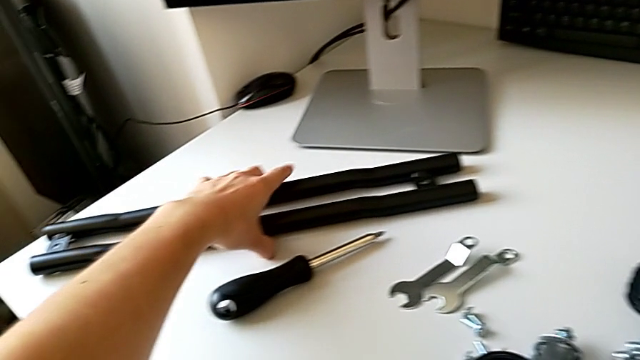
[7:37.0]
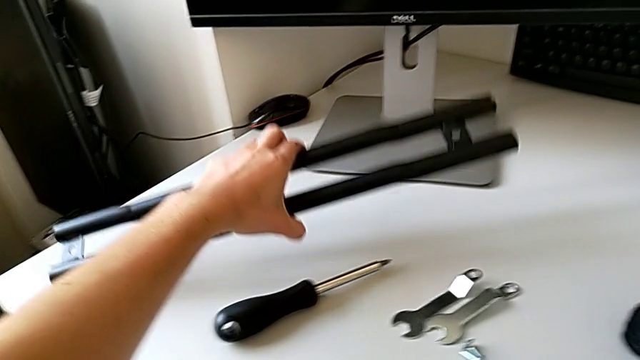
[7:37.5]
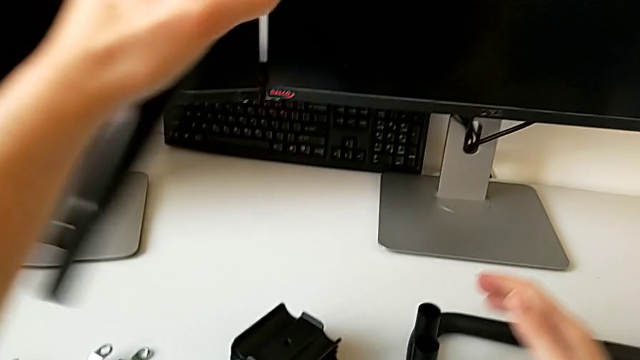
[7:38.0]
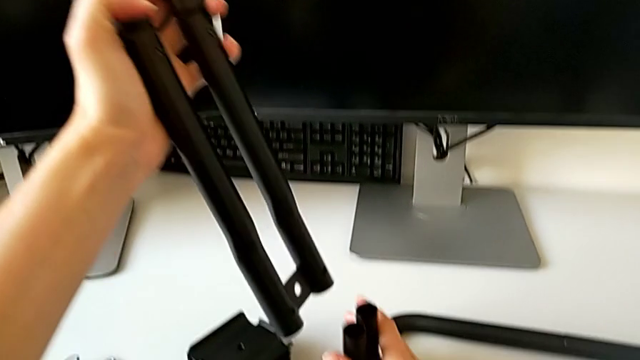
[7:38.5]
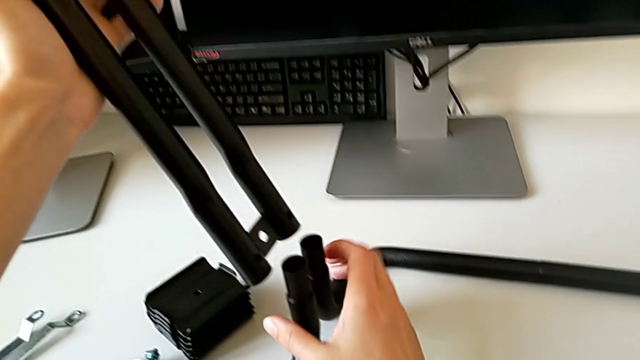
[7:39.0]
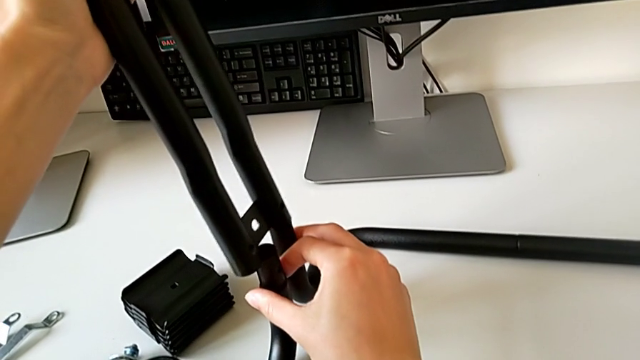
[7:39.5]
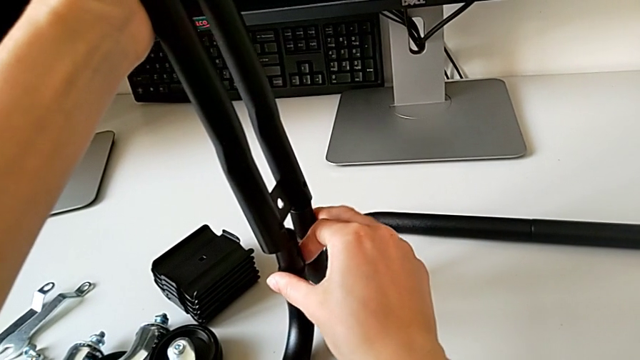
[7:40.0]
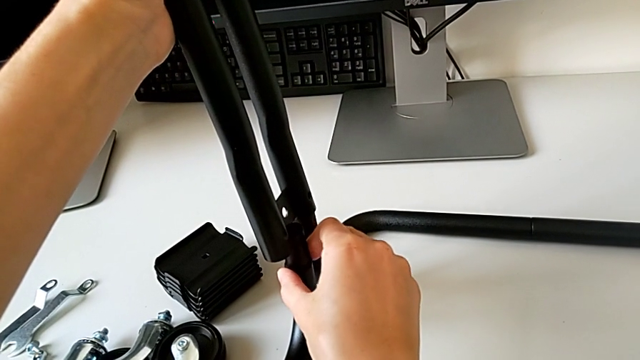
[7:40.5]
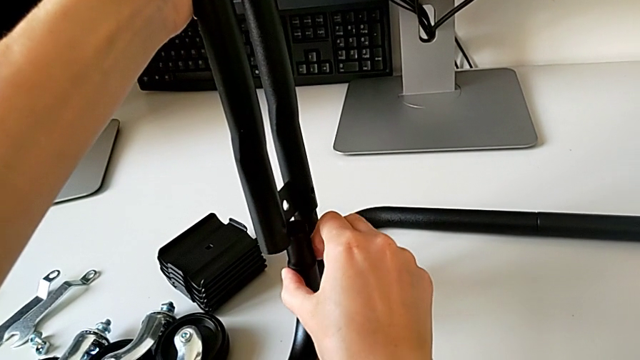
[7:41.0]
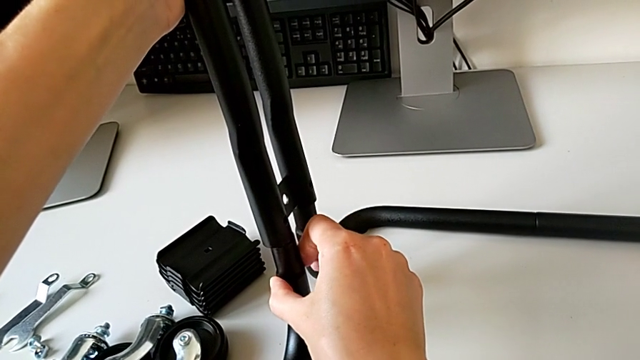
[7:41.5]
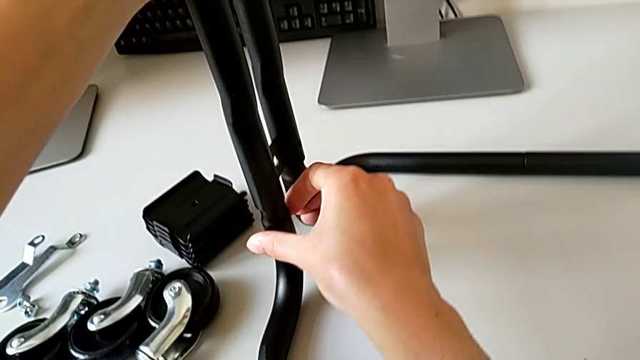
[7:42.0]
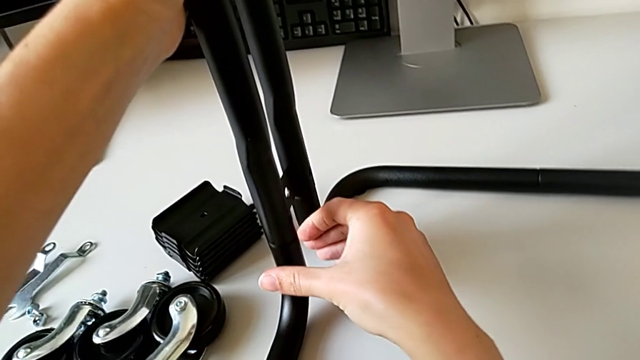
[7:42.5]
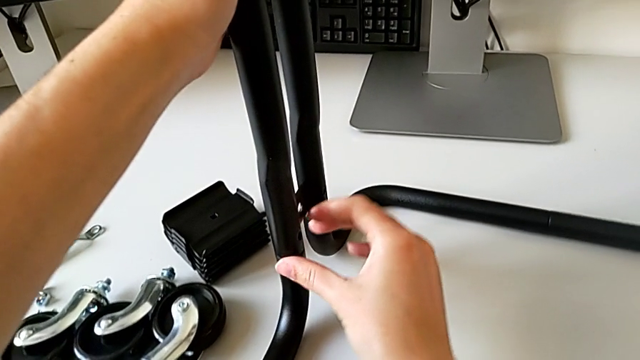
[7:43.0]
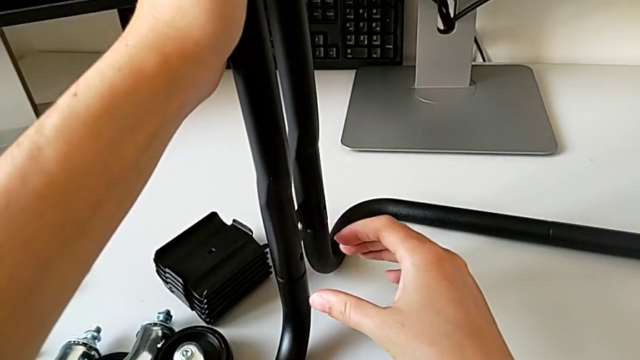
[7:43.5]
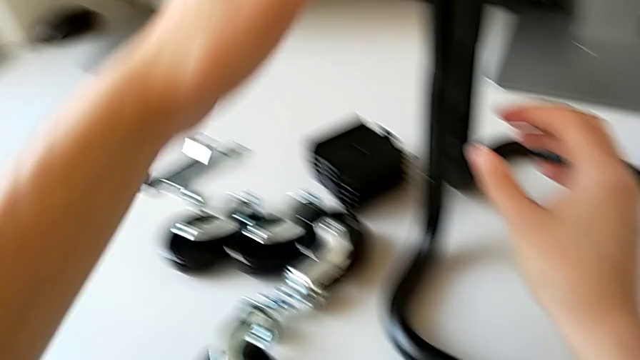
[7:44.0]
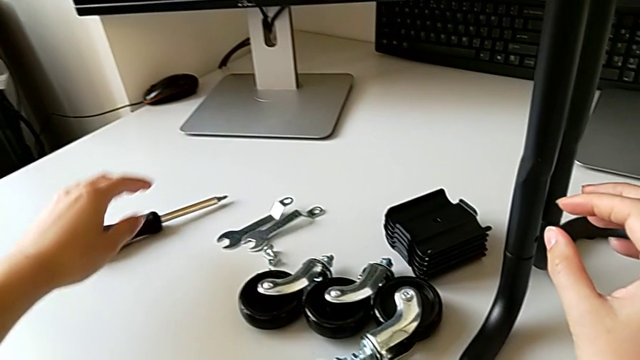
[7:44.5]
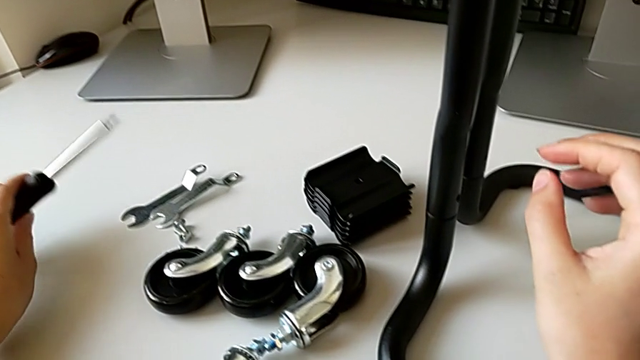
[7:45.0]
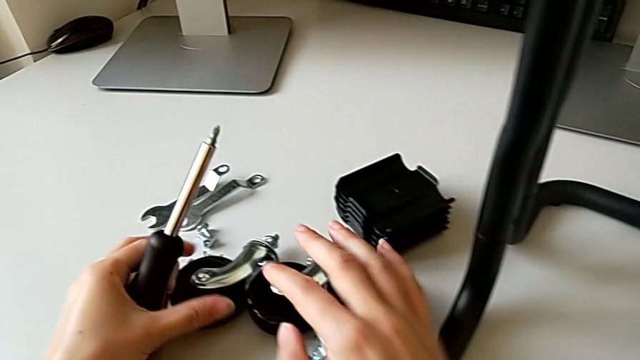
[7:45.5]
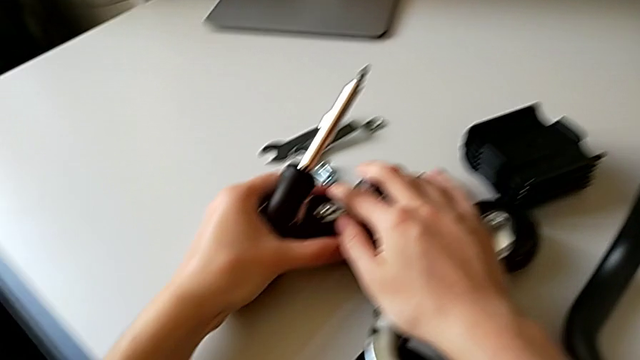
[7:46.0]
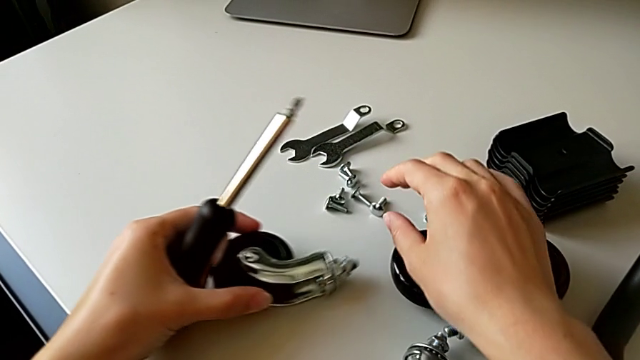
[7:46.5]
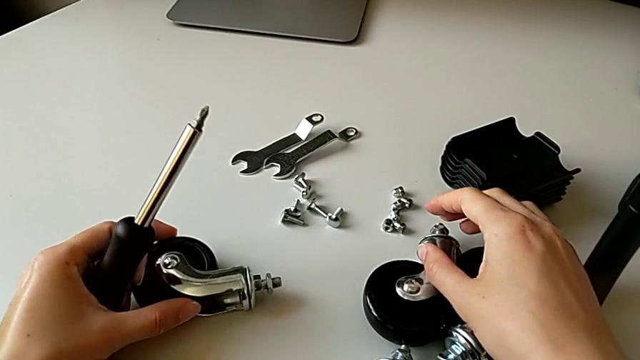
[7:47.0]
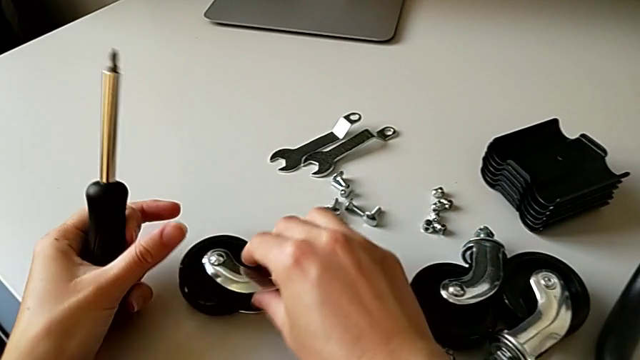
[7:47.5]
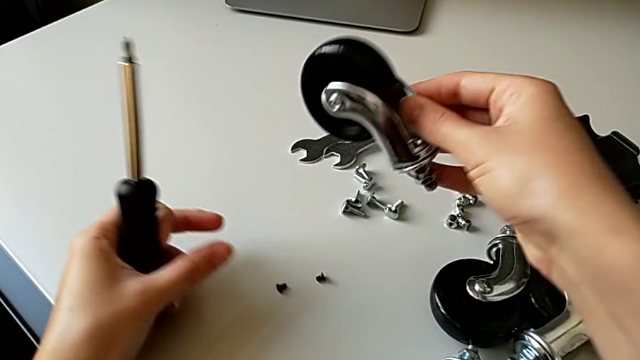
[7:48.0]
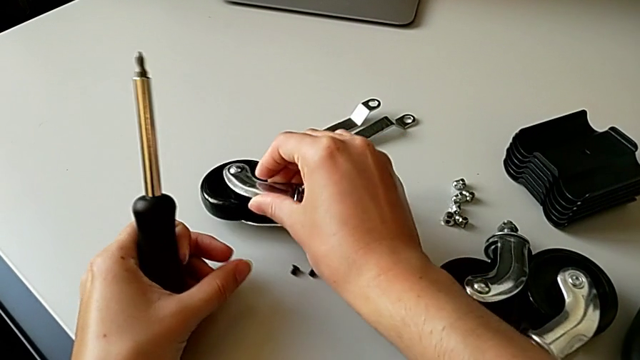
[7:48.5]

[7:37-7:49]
The camera wearer is assembling the frame. They grab the second leg, insert it and grab the screwdriver.

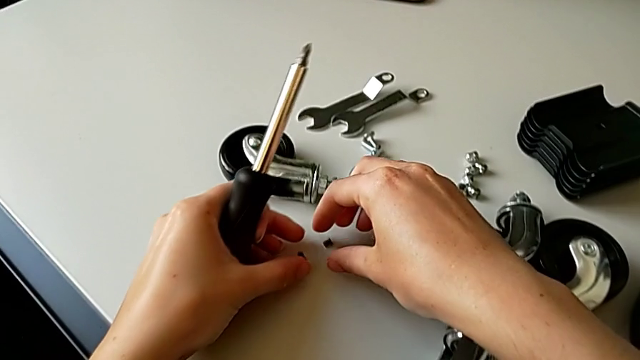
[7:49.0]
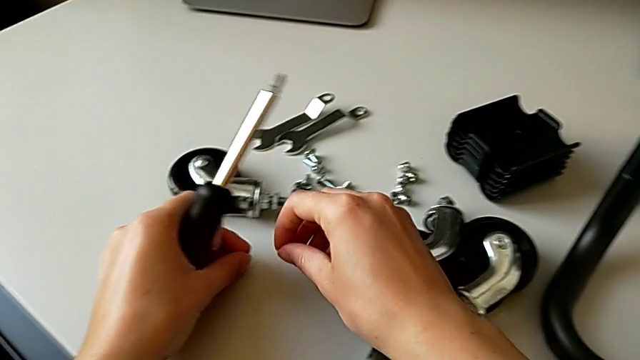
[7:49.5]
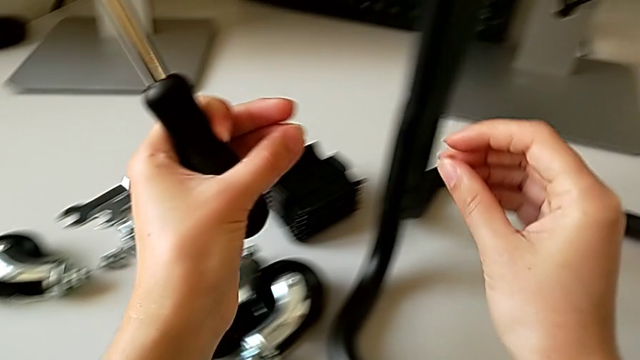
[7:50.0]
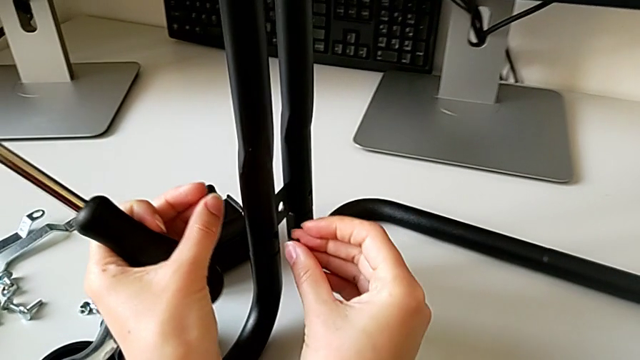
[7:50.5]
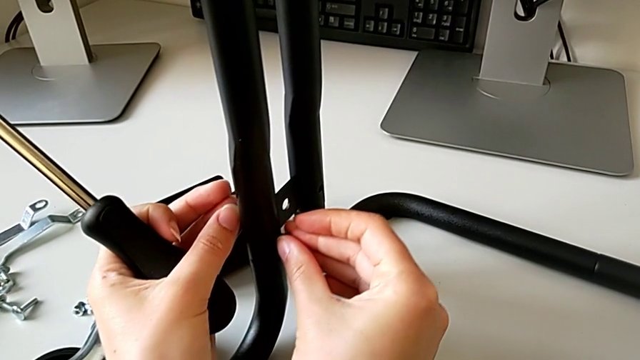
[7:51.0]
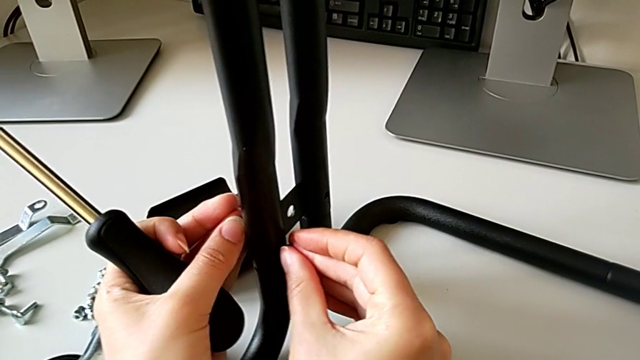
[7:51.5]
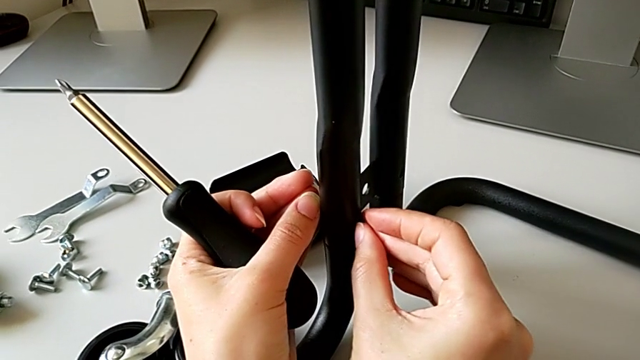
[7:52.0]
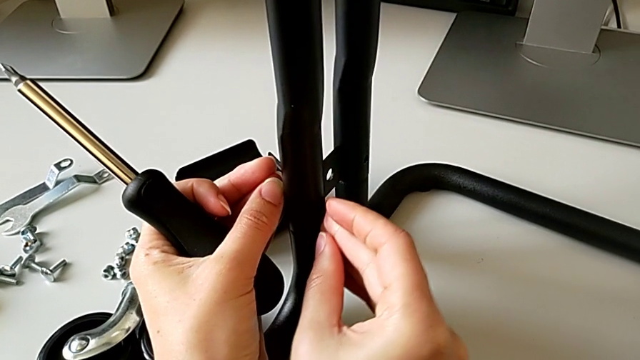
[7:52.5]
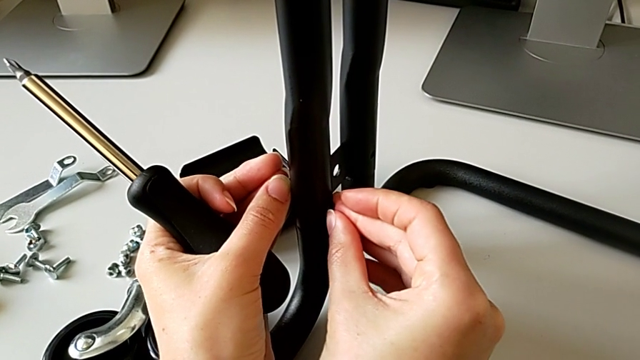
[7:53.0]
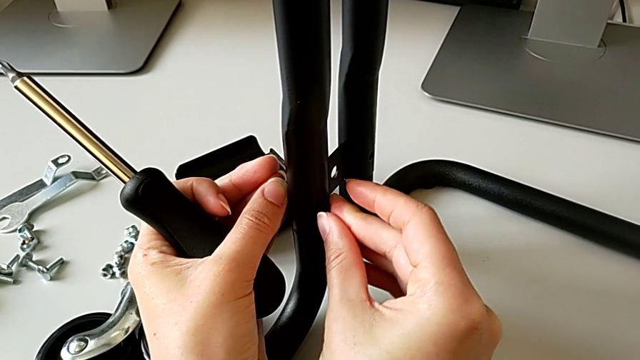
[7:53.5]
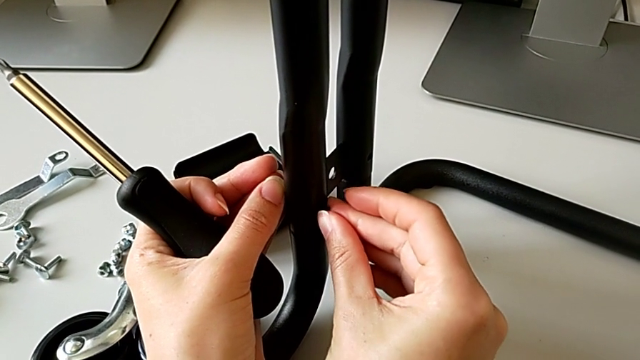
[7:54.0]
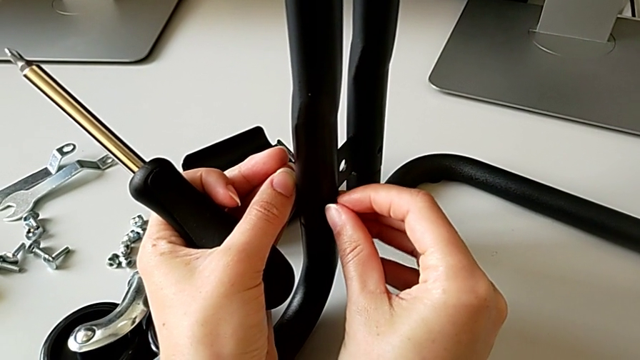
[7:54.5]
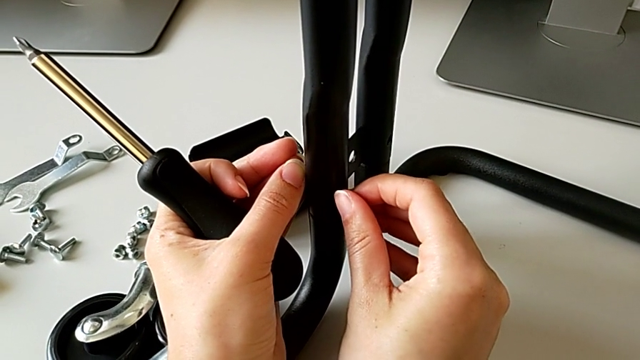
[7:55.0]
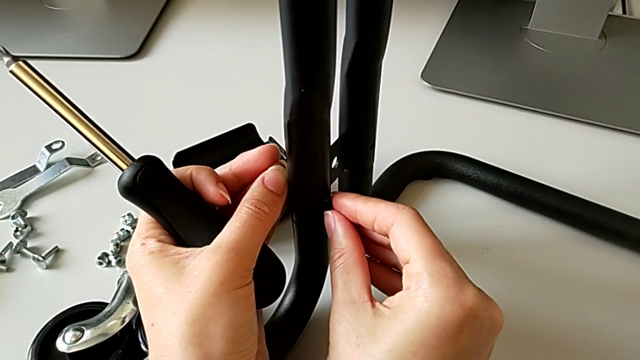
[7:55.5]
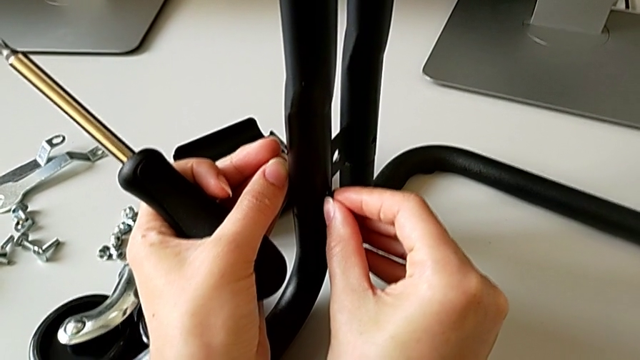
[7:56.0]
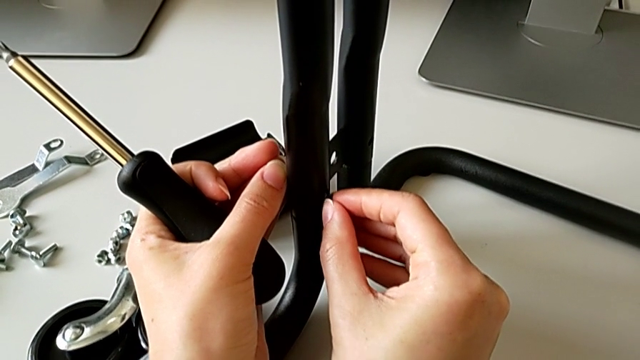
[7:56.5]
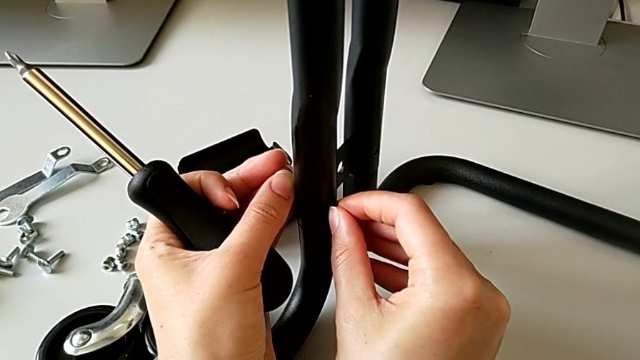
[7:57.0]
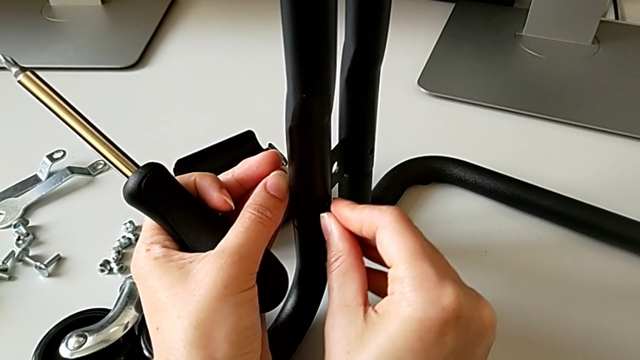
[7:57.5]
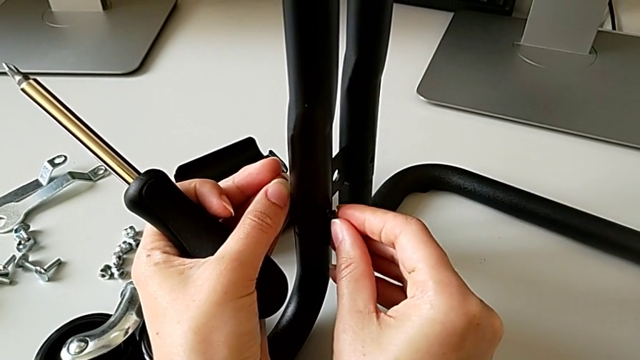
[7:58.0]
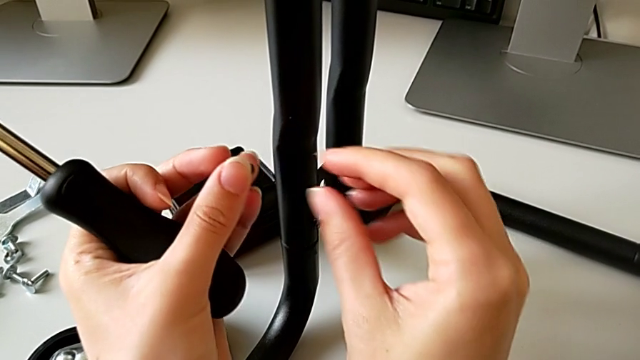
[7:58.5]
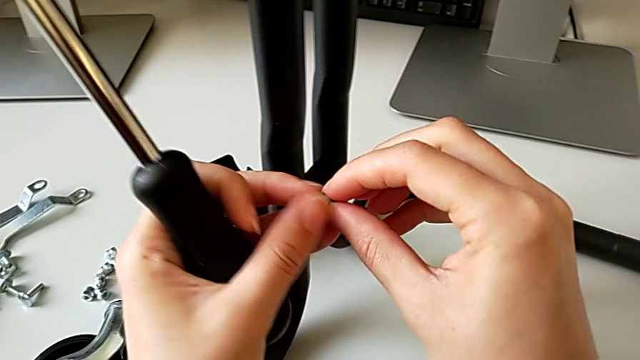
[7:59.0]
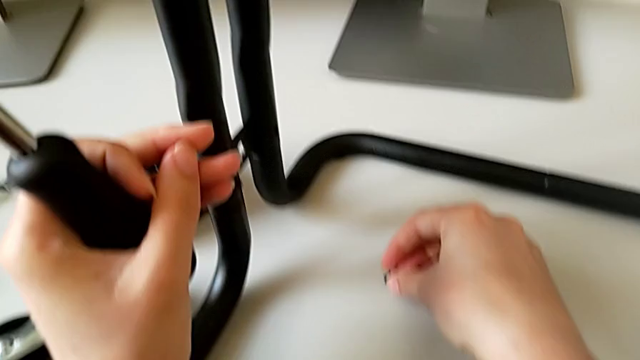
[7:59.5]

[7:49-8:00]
The camera wearer is assembling the frame. They grab the third screw, insert it and place the fourth screw.
